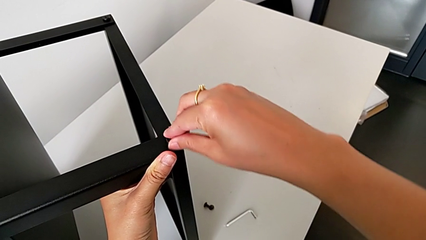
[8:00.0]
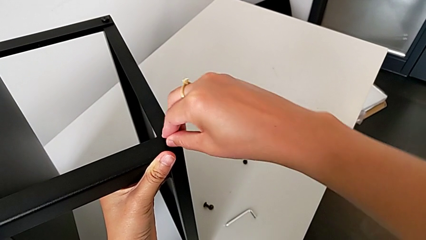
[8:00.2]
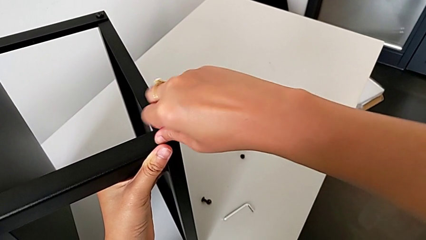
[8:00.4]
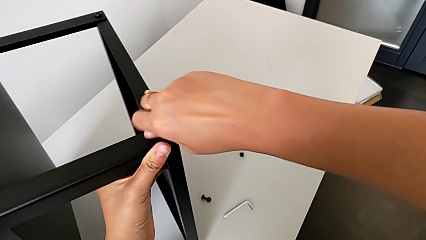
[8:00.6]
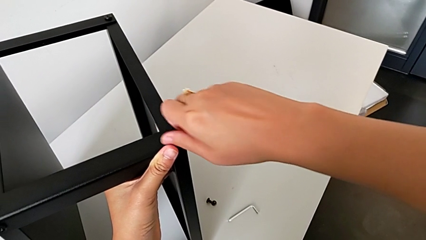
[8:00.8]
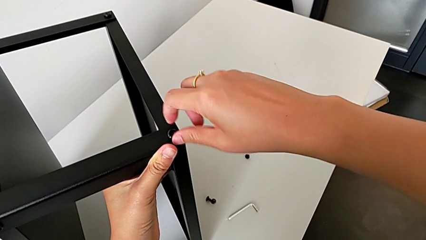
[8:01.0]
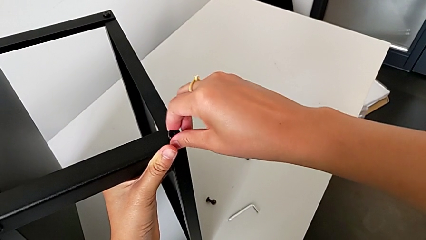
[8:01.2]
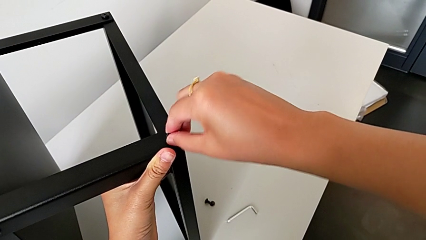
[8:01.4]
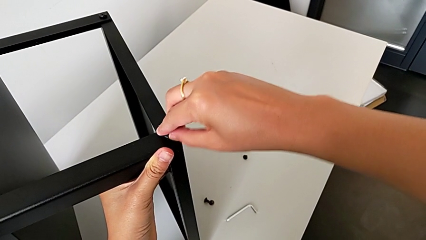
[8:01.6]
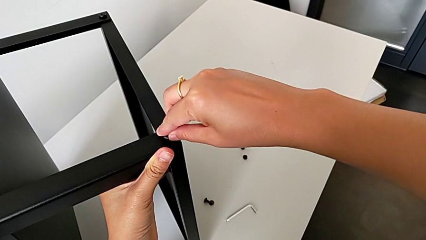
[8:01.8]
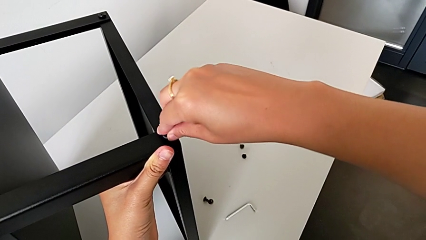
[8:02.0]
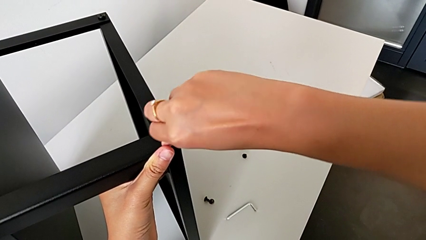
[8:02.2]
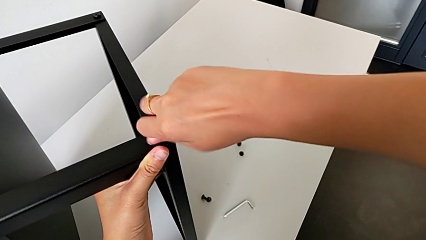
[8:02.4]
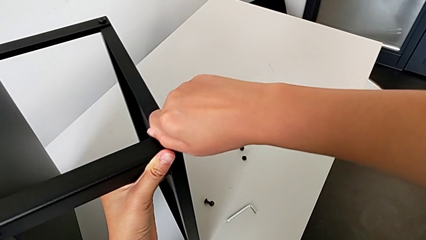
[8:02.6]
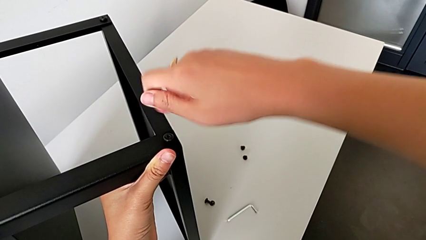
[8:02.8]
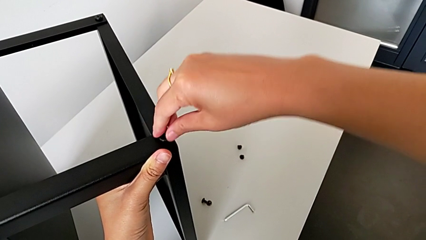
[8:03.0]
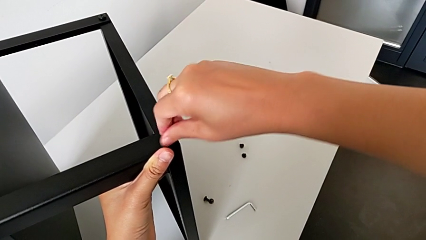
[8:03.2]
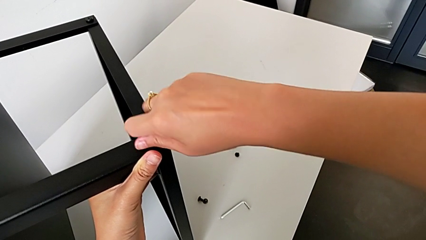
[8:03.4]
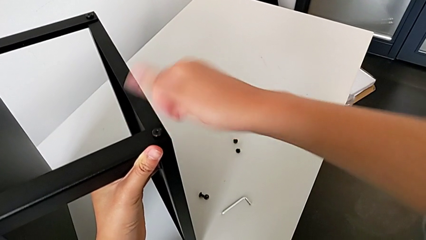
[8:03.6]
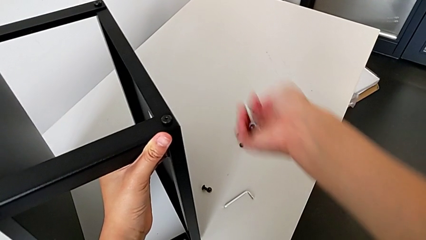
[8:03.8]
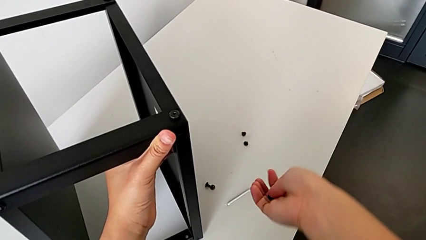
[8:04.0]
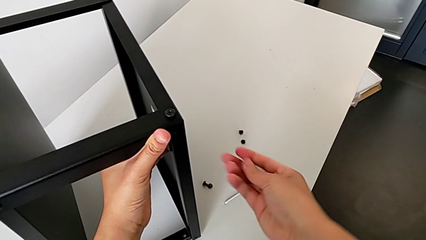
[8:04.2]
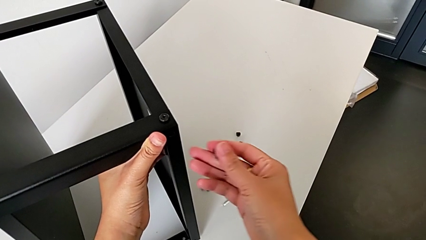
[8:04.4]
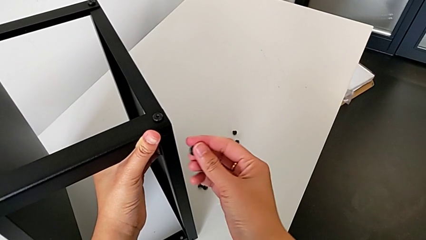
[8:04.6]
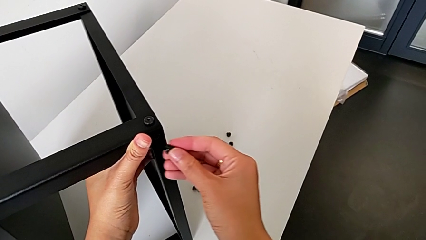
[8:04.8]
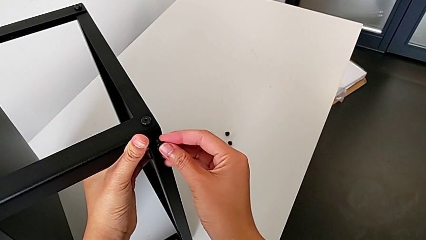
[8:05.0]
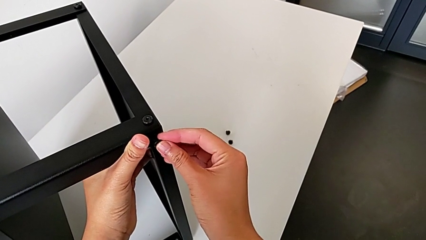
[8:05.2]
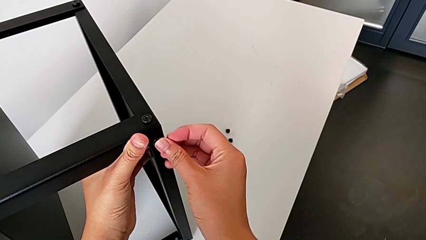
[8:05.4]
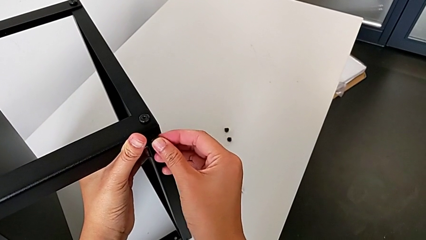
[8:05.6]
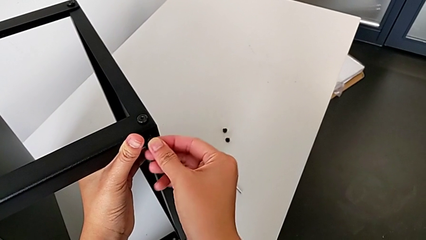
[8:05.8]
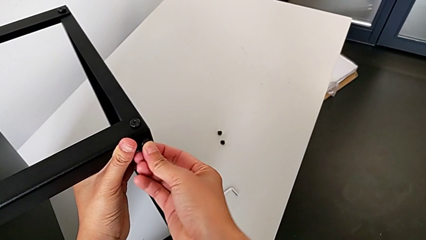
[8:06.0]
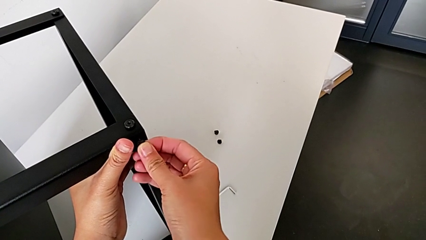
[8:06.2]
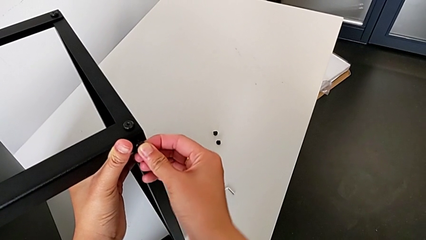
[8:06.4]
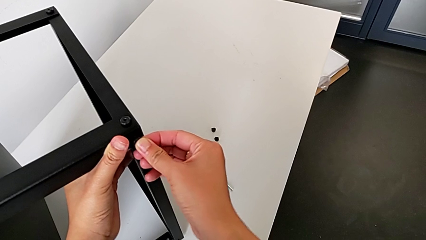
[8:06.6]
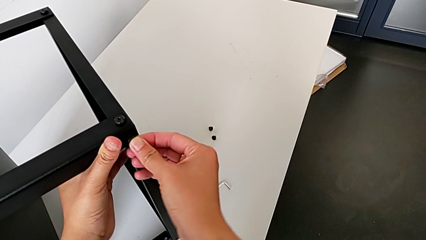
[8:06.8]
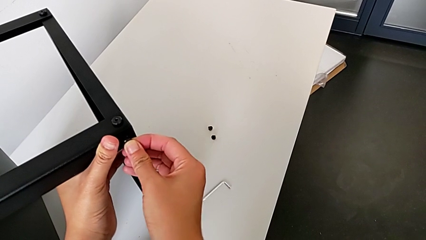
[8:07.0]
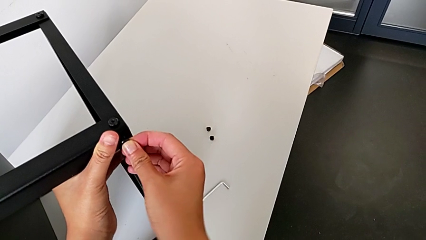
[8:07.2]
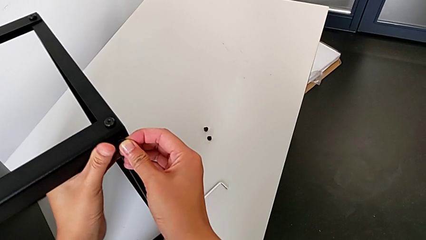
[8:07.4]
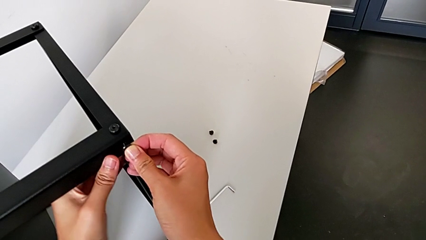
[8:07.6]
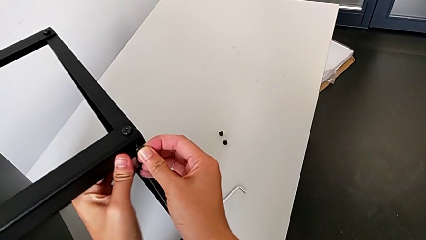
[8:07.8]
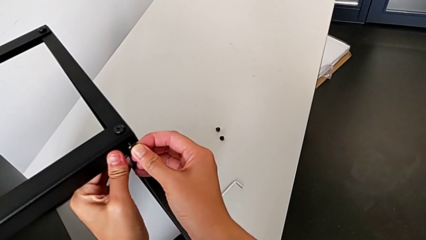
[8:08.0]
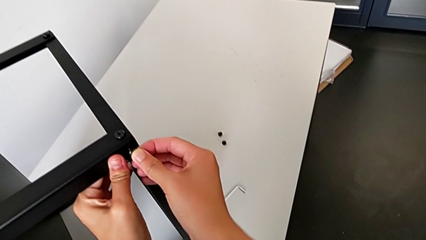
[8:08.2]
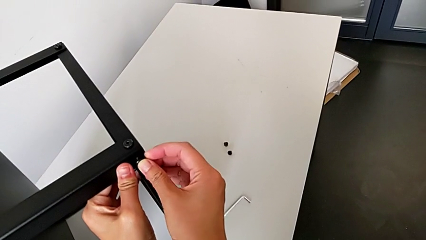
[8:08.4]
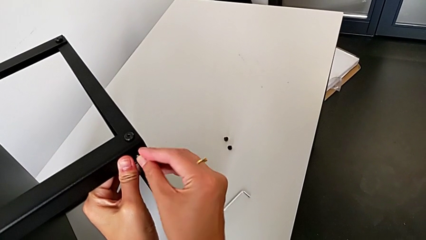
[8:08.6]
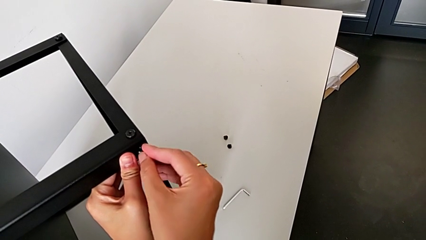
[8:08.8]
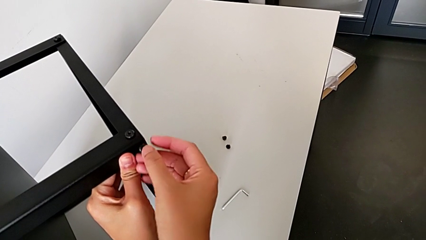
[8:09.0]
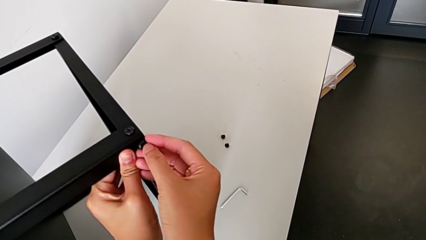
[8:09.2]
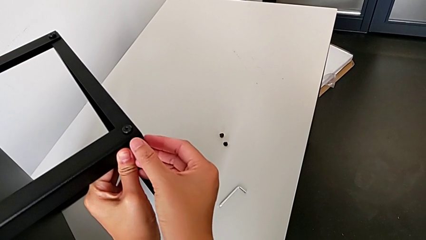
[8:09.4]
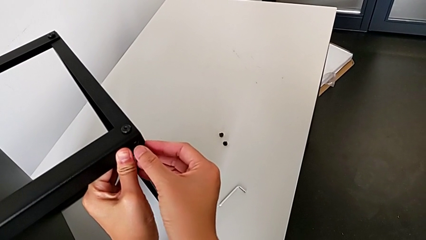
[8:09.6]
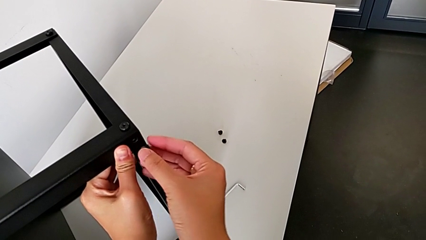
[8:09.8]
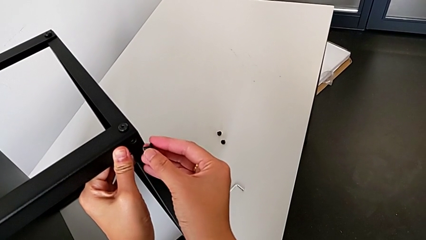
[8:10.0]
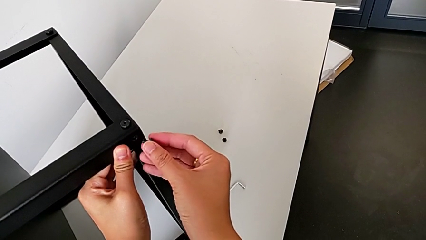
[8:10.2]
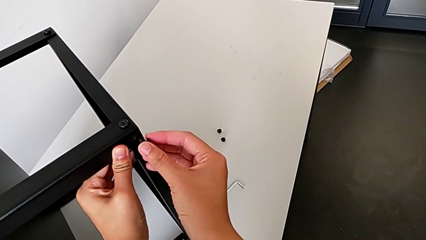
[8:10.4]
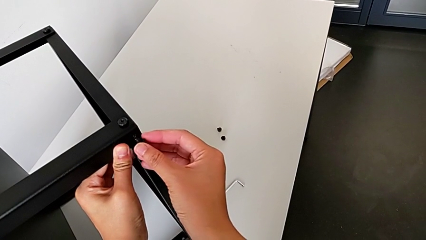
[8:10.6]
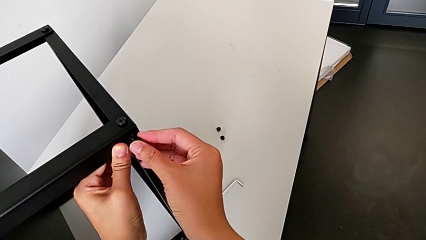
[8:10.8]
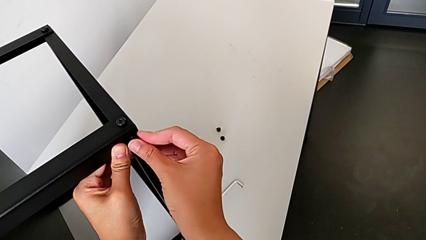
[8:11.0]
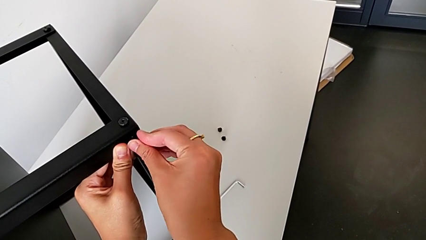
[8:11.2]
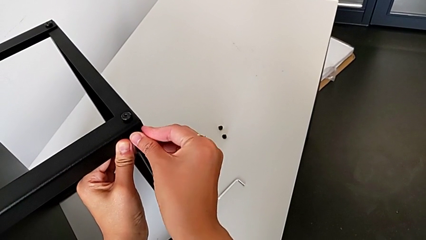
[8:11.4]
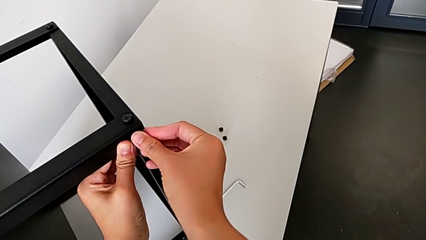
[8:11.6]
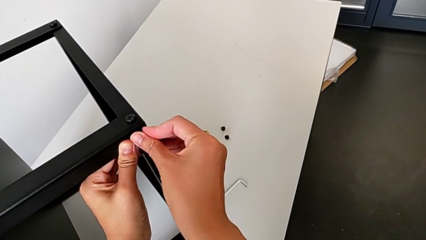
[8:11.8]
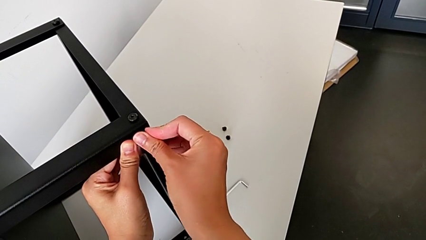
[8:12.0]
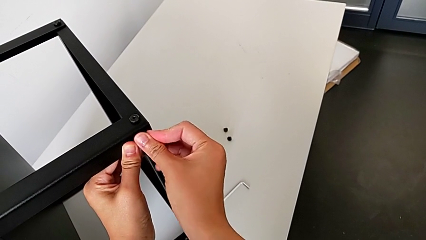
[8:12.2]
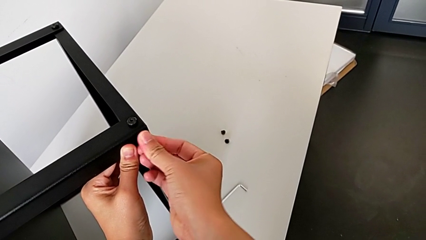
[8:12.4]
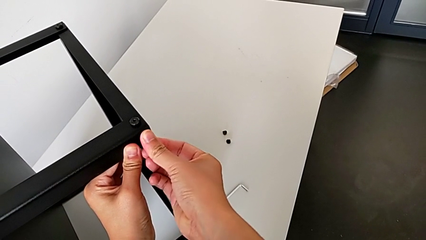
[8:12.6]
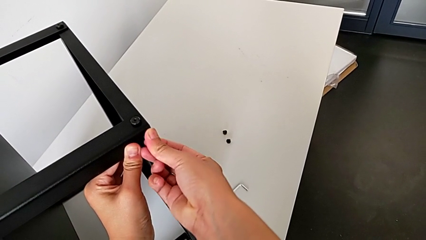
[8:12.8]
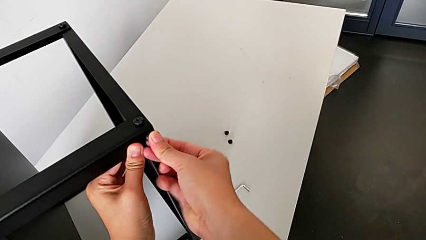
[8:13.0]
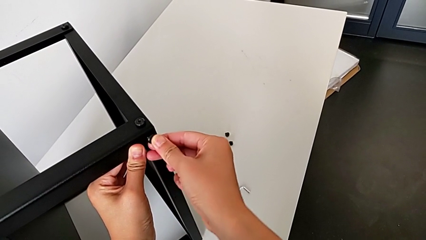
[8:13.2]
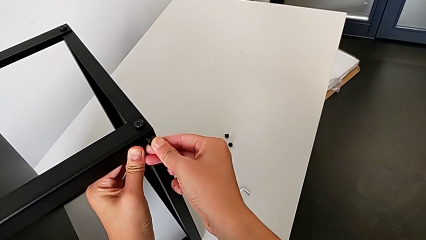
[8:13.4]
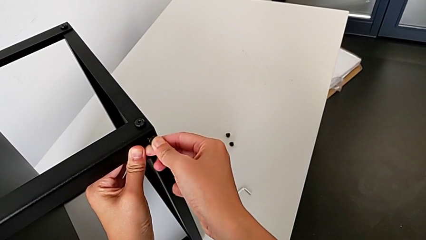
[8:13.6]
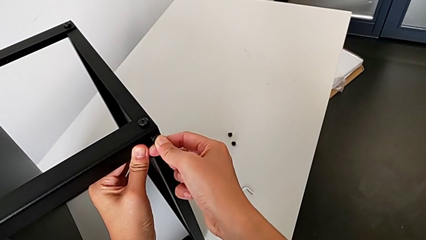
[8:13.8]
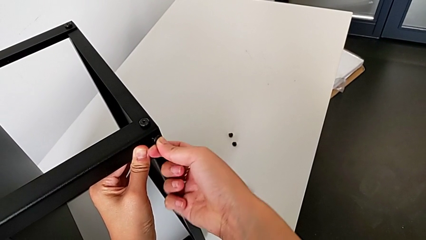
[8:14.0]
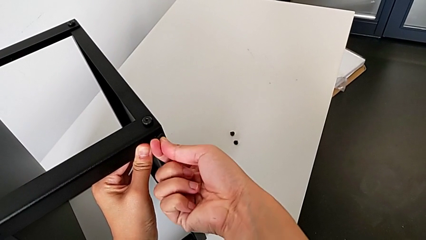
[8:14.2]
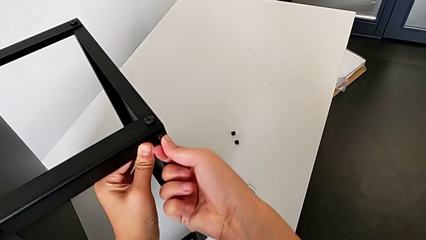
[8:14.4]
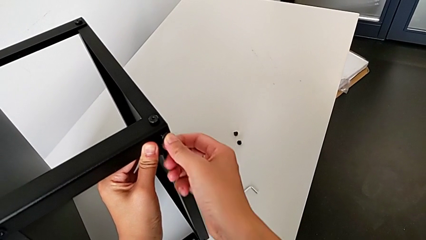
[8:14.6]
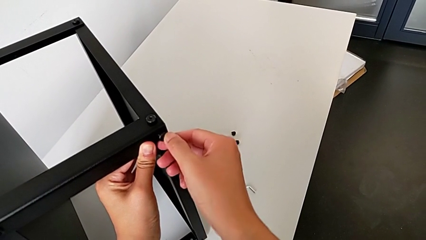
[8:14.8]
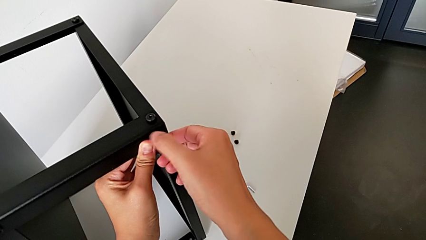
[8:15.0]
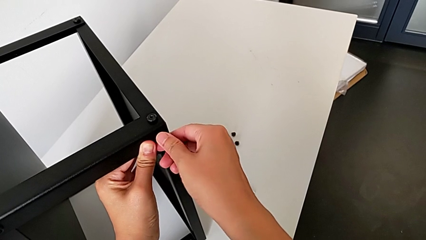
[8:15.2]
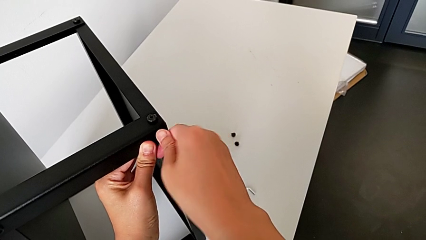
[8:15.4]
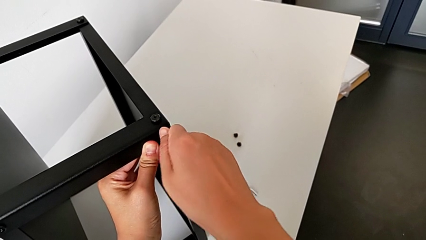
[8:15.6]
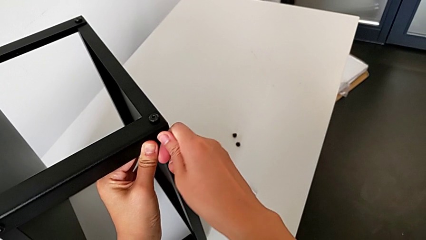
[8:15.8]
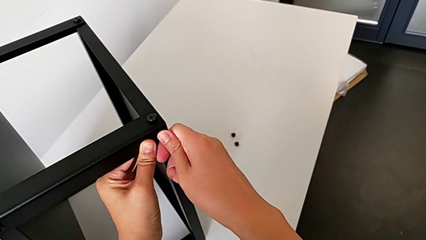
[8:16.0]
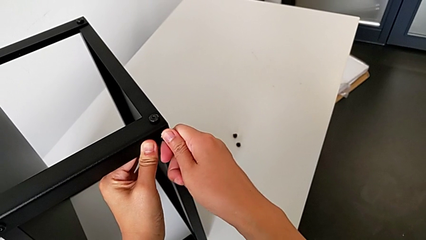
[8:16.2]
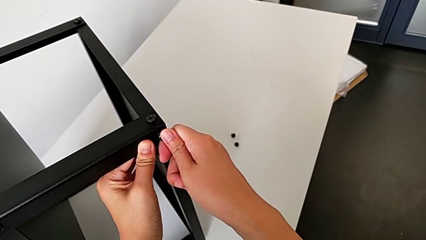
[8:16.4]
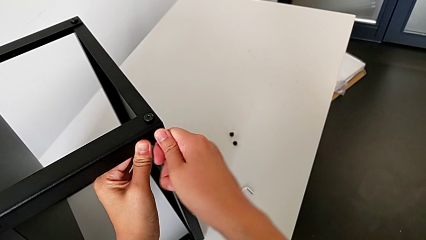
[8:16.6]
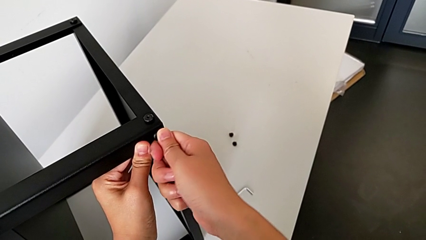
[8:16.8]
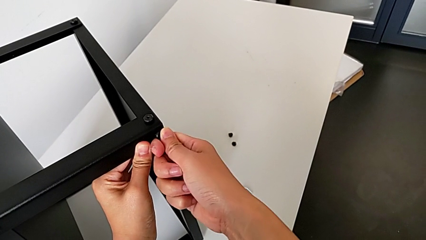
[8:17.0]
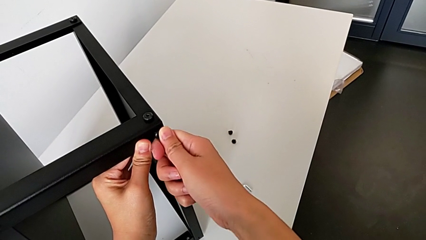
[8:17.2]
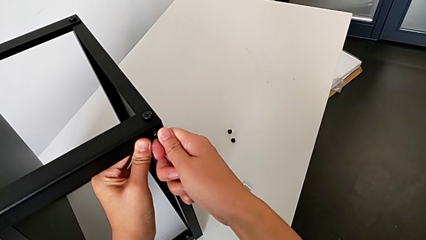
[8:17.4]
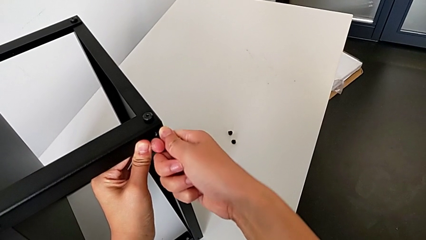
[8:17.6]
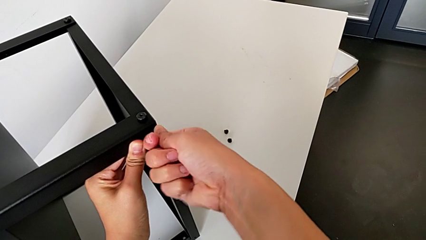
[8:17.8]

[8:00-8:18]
The camera wearer is assembling the second leg onto the top tray. They screw the hex socket head, approach the top tray and insert the hex socket head.
